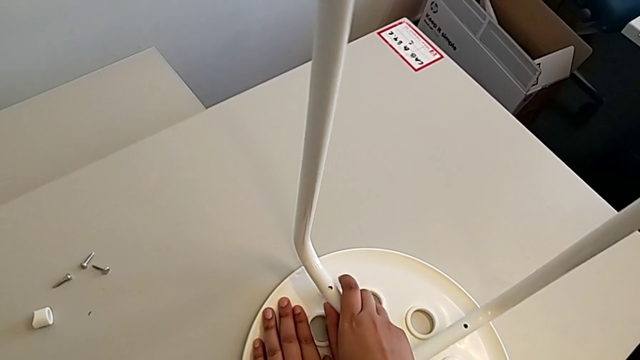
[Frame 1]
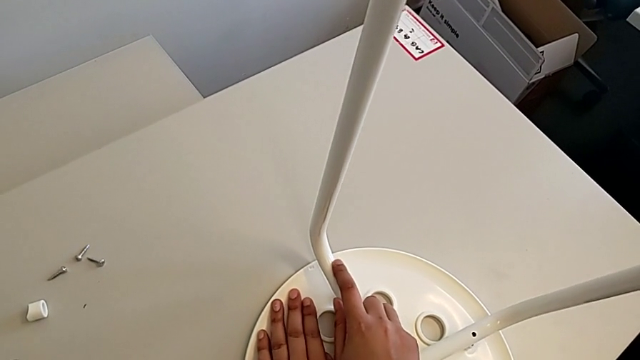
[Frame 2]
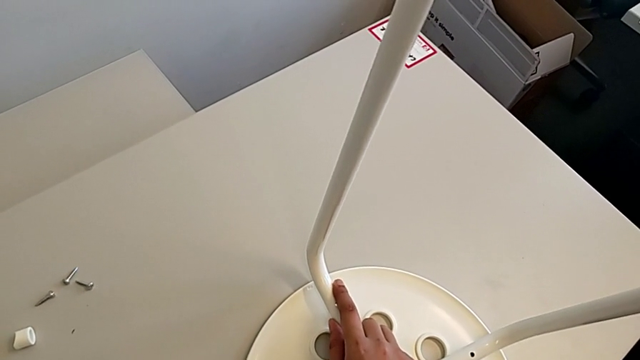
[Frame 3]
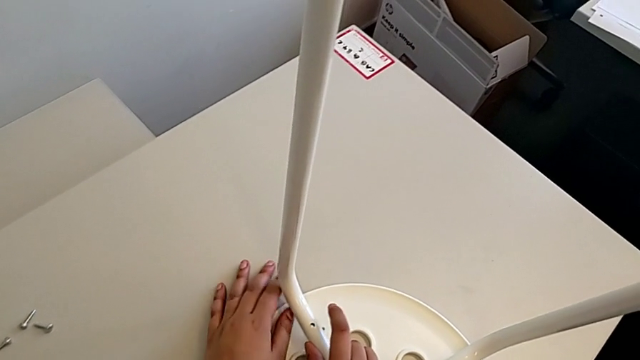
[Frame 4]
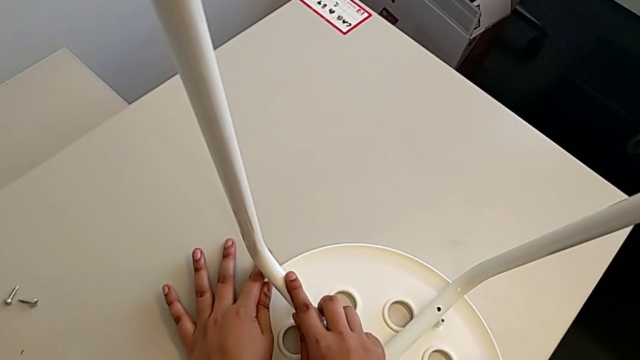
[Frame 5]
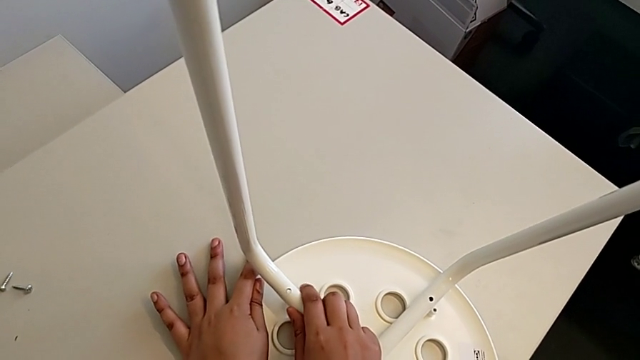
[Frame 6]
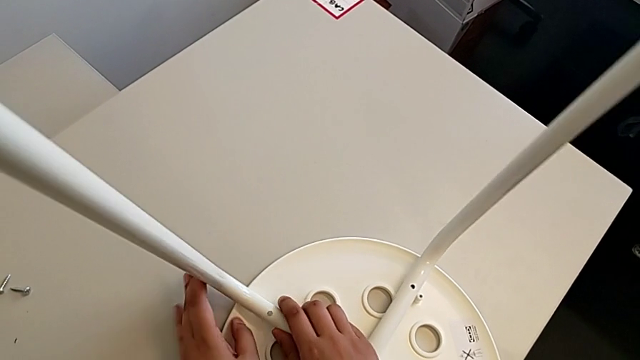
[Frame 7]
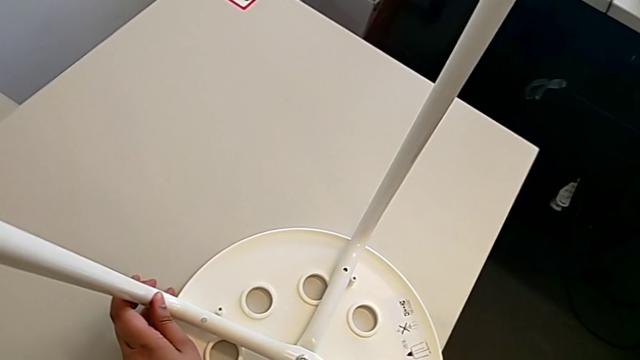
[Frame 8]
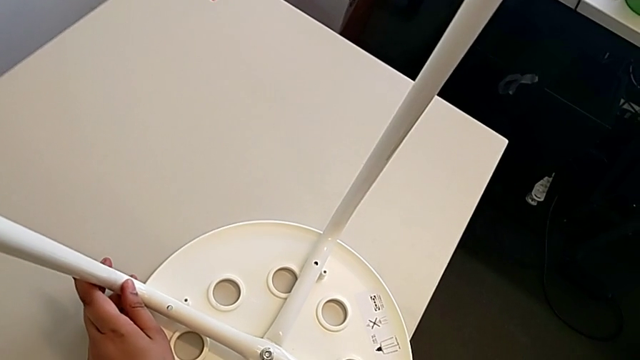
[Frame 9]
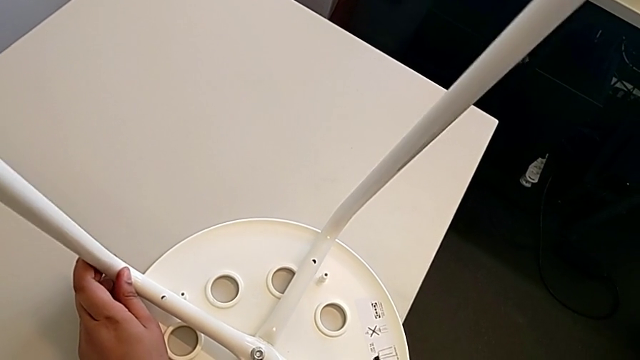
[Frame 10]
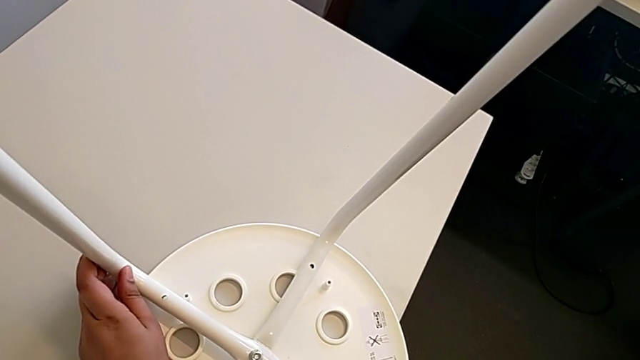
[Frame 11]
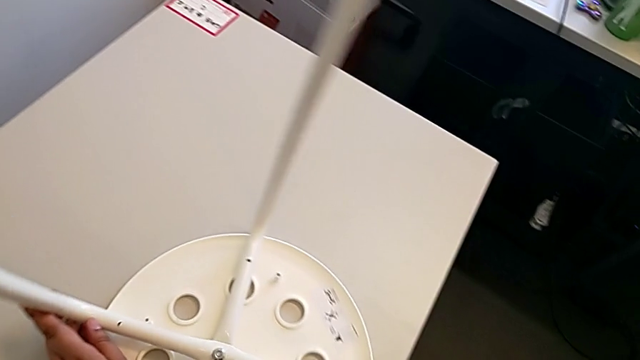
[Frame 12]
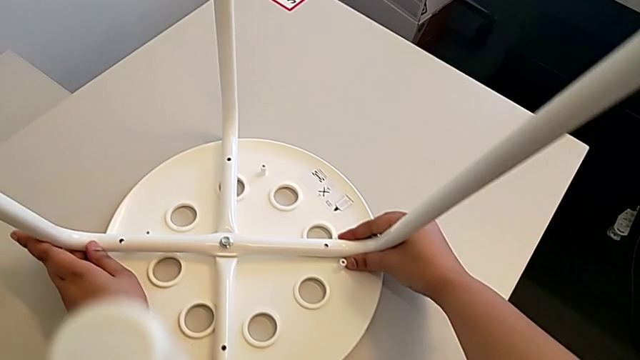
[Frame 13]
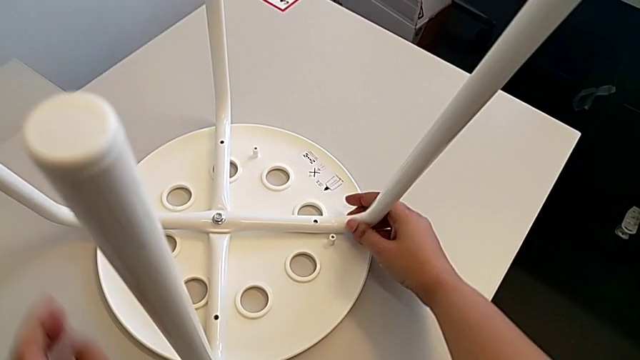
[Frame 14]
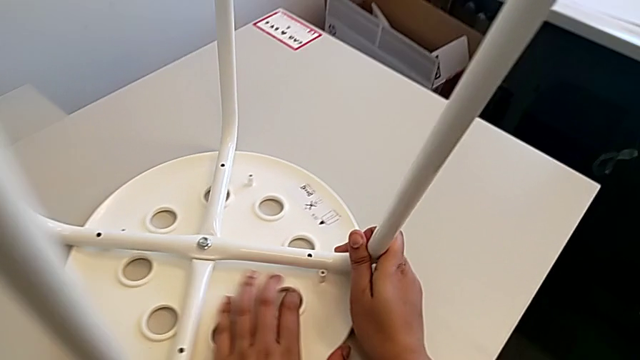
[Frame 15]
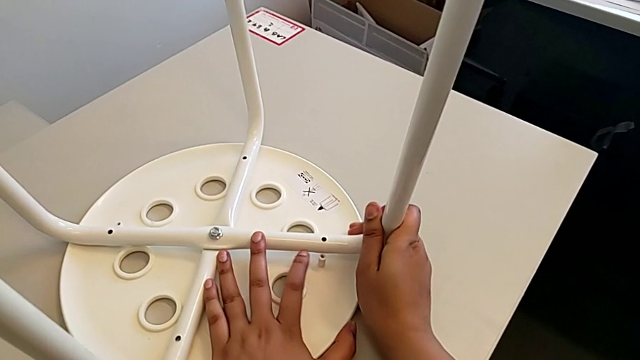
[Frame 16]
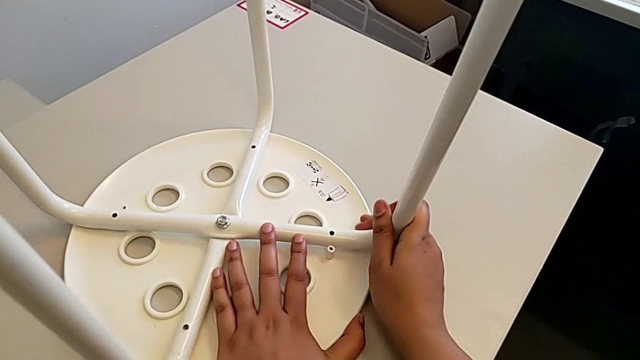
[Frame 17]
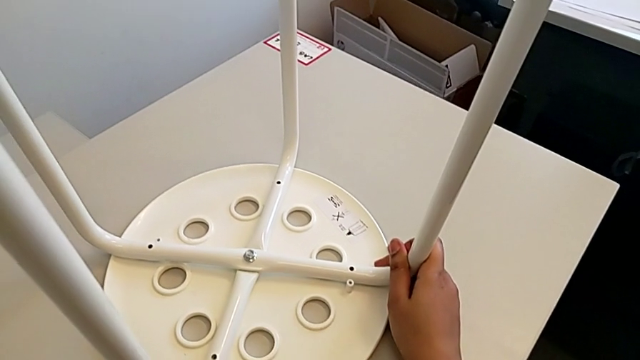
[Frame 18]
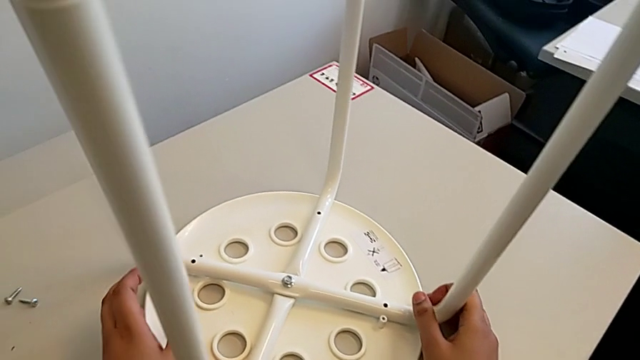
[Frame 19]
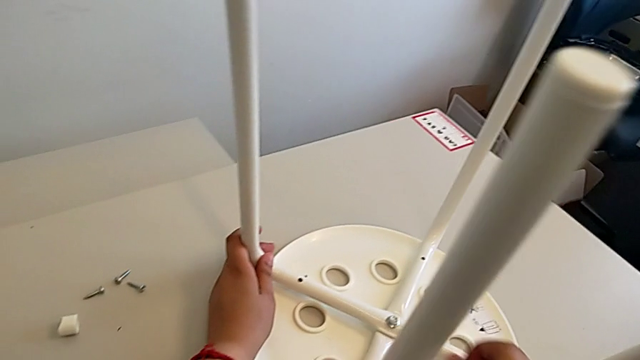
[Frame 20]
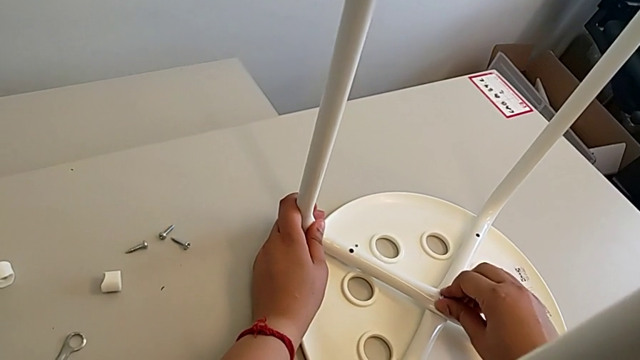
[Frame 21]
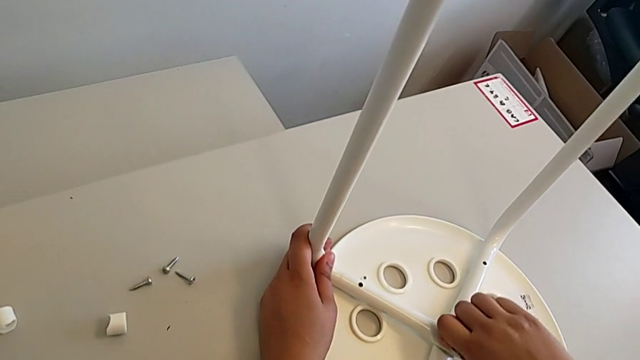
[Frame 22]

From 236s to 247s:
The camera wearer is assembling the seat. They keep withdrawing the leg, slide the stool, align the leg and screw the hex nut.

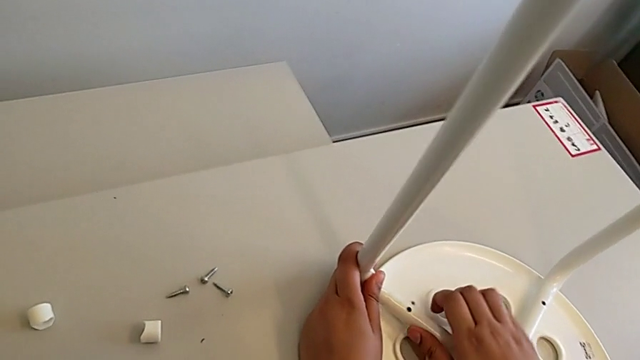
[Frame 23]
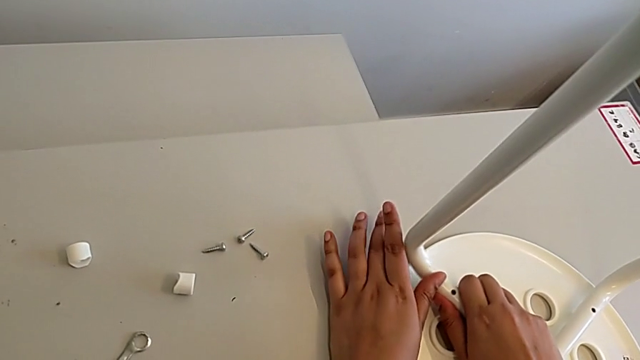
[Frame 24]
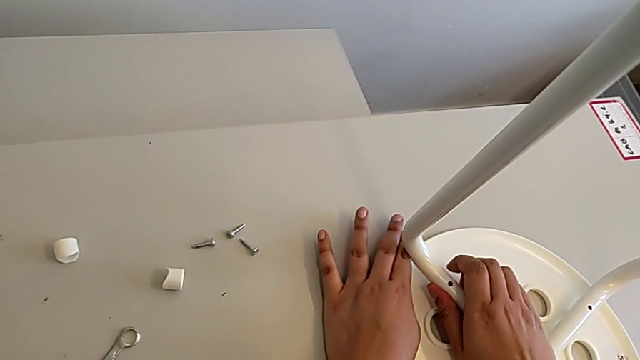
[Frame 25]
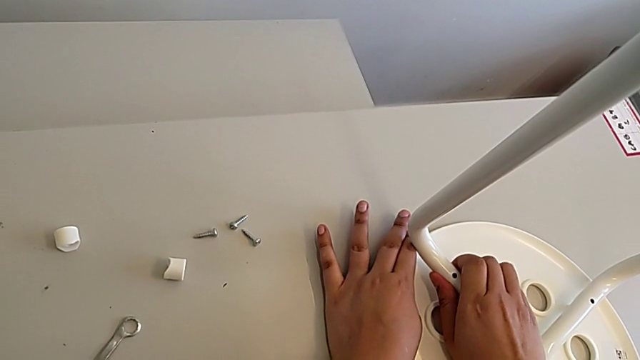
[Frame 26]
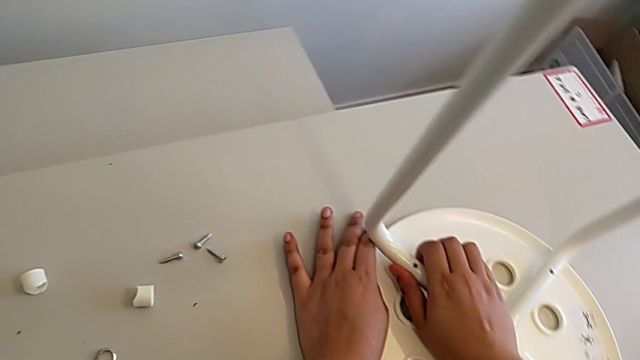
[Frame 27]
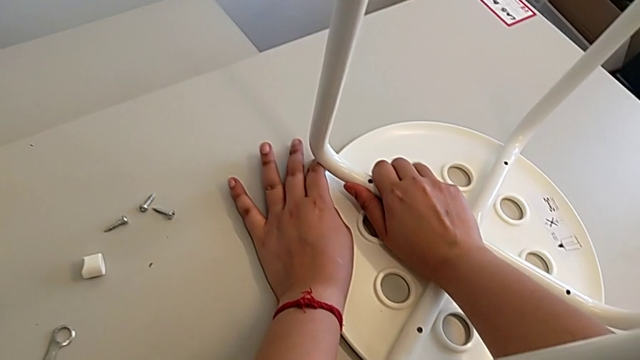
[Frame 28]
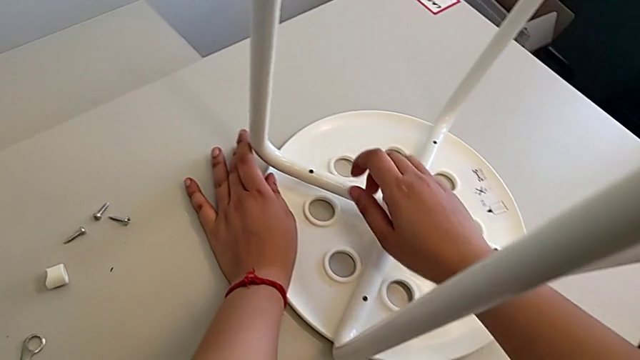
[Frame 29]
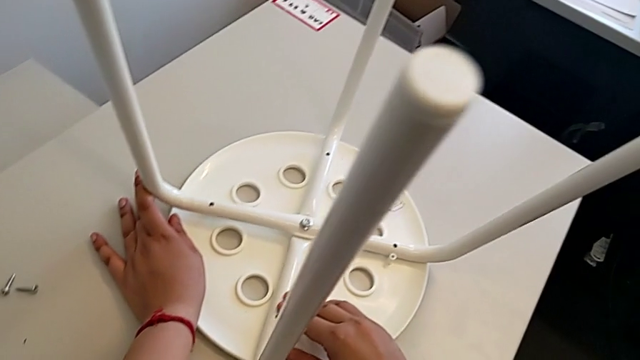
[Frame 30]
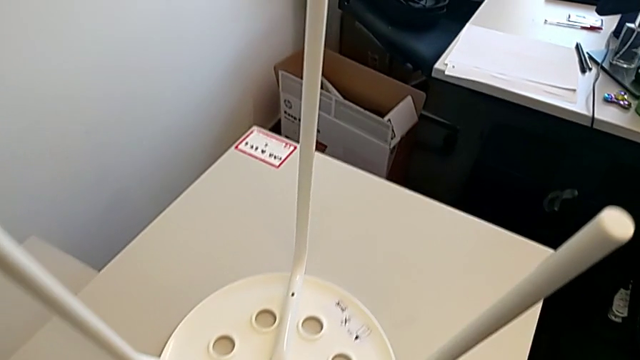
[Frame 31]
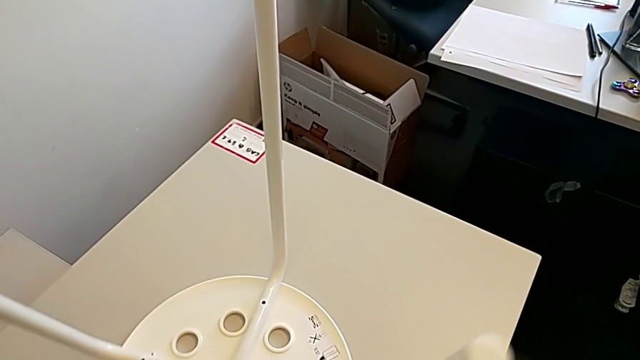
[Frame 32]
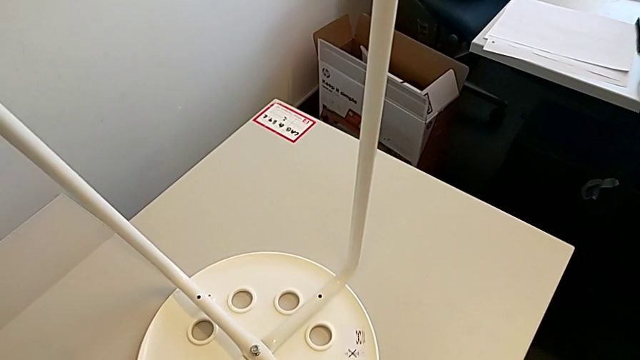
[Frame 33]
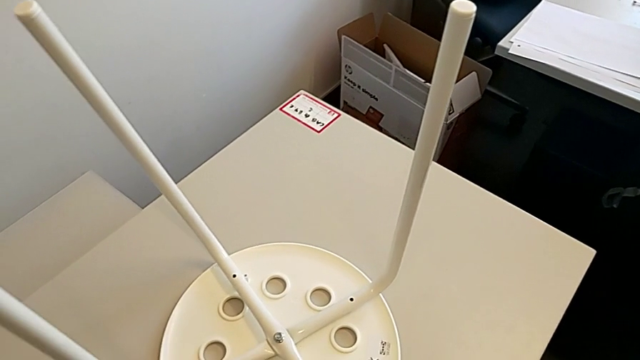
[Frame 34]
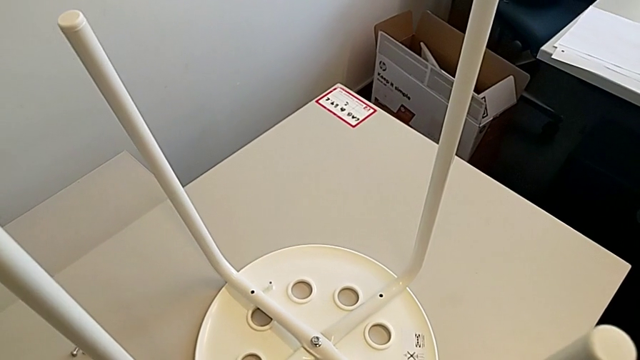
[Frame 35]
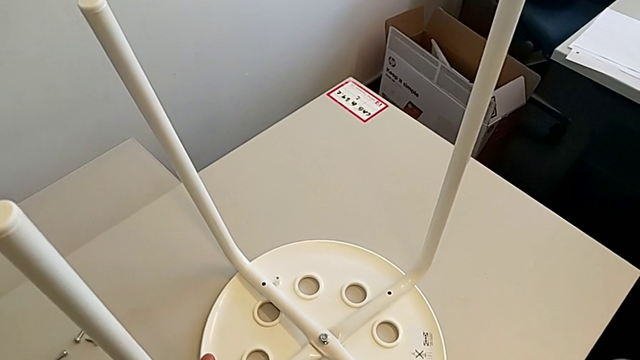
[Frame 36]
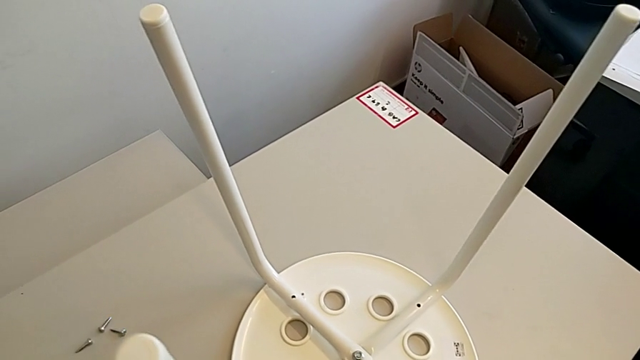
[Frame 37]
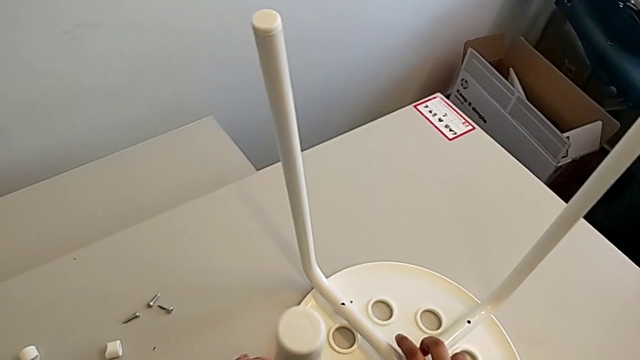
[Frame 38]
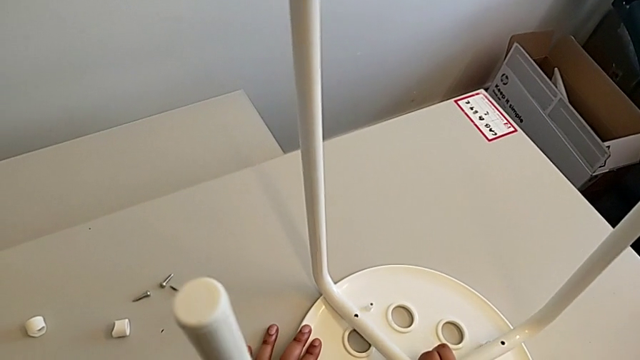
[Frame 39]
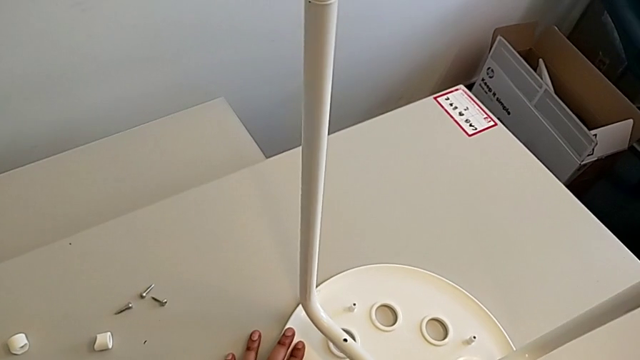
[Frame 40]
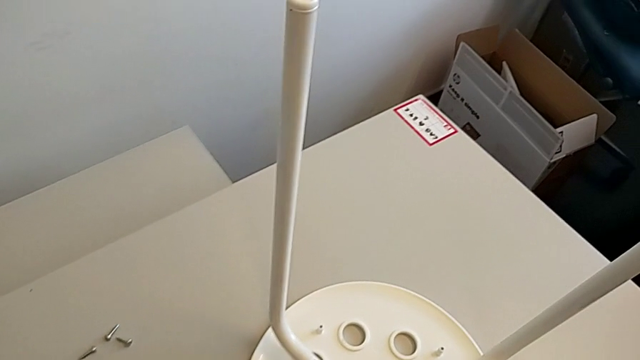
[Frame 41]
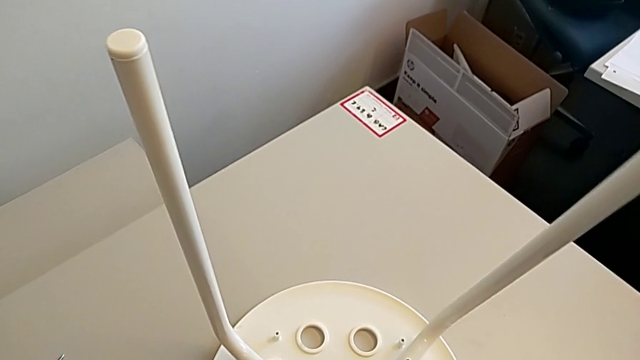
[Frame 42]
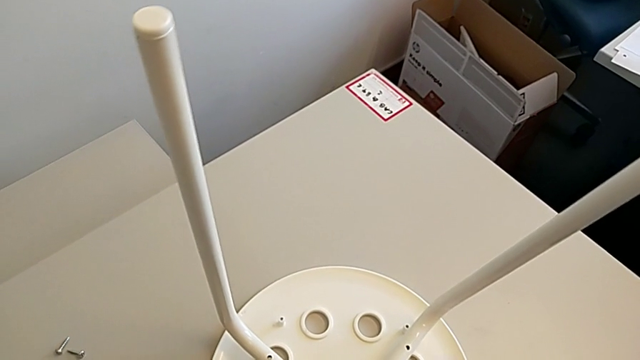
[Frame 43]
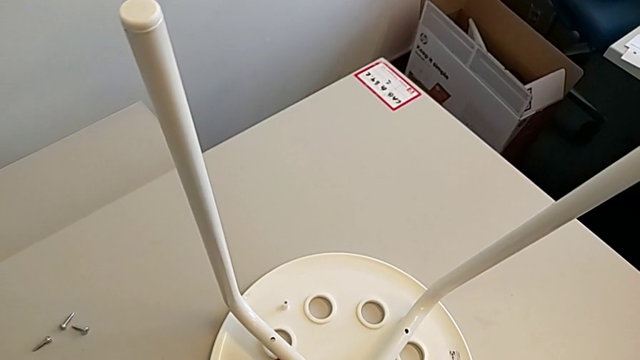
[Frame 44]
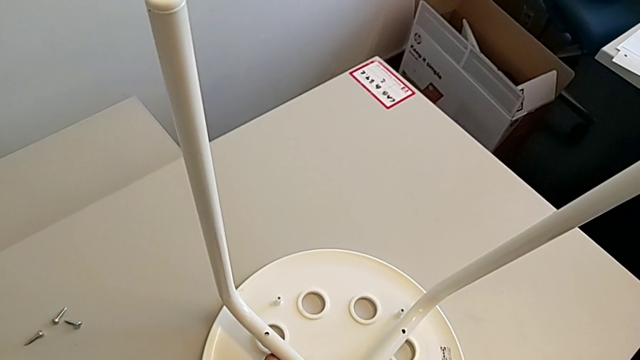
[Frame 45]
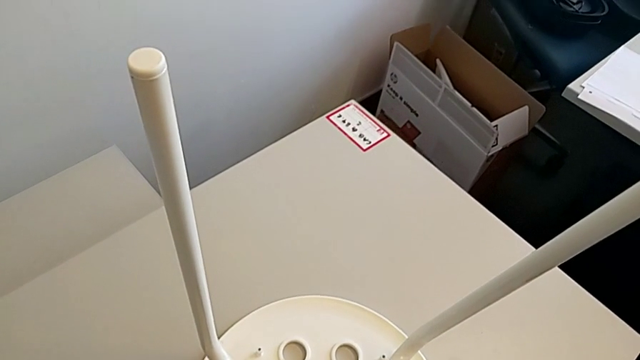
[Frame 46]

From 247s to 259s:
The camera wearer is assembling the seat. They align the leg, wrongly rotate the stool and withdraw the leg.
